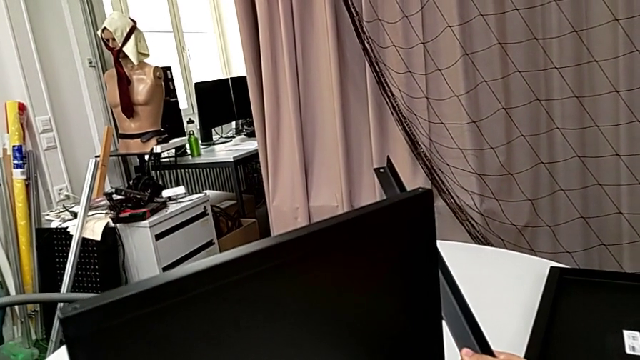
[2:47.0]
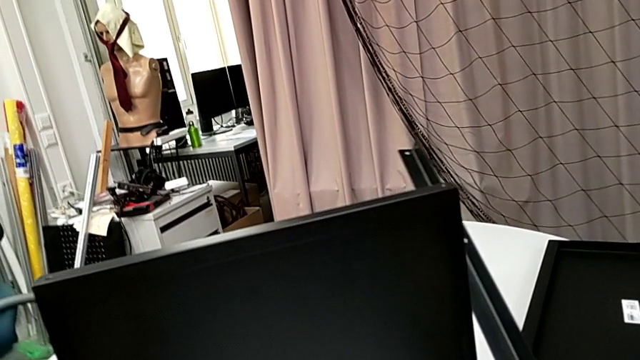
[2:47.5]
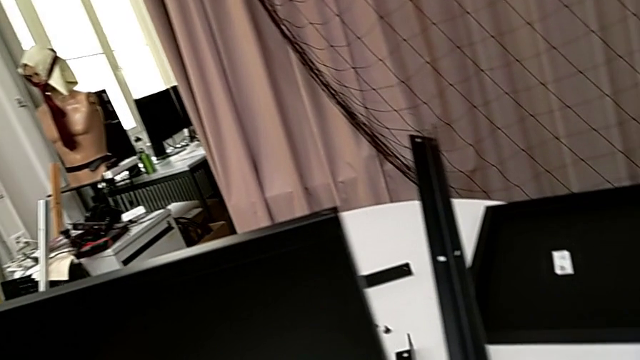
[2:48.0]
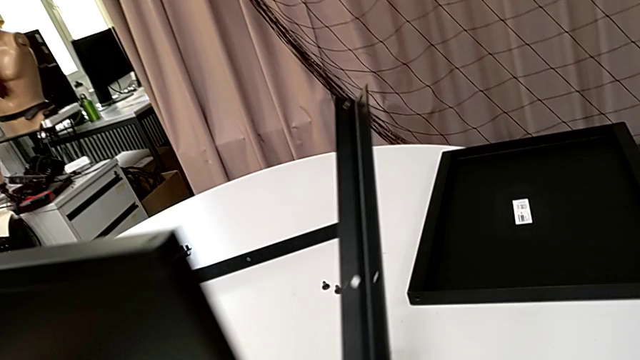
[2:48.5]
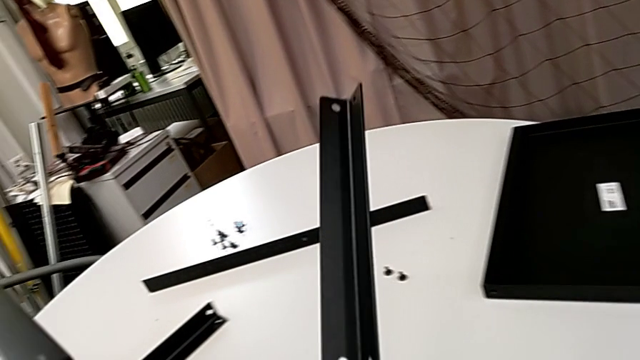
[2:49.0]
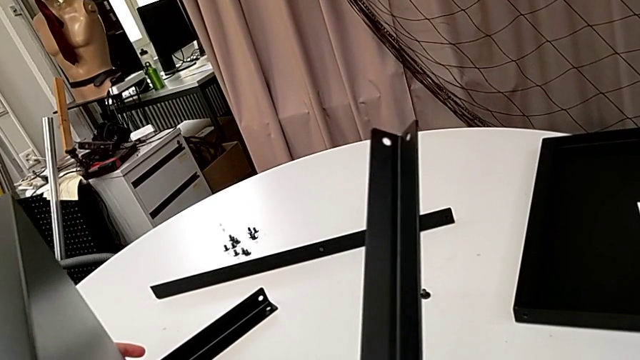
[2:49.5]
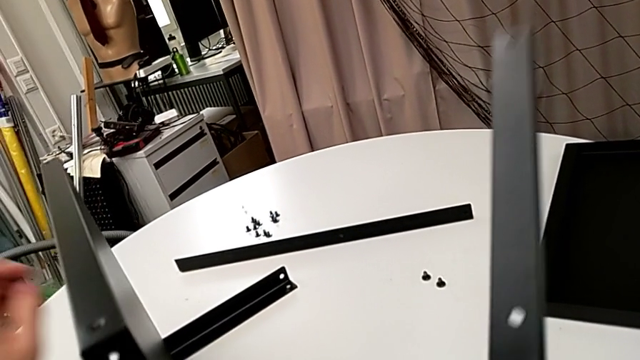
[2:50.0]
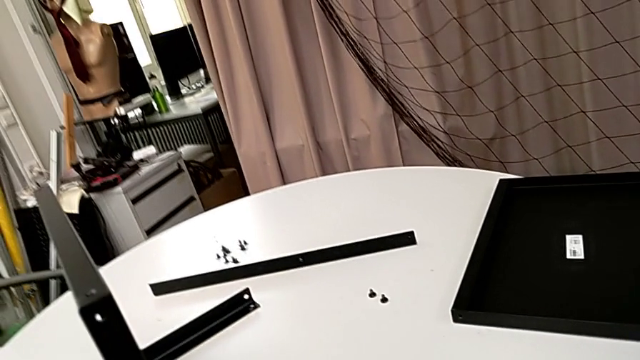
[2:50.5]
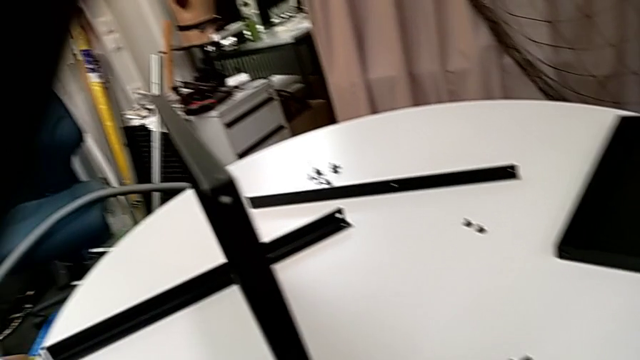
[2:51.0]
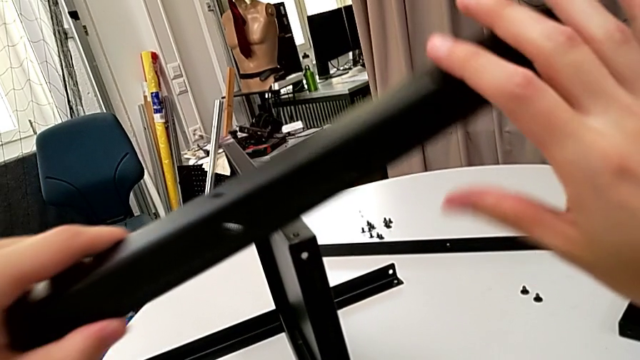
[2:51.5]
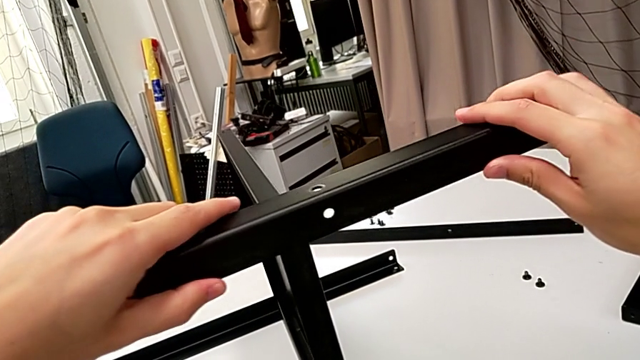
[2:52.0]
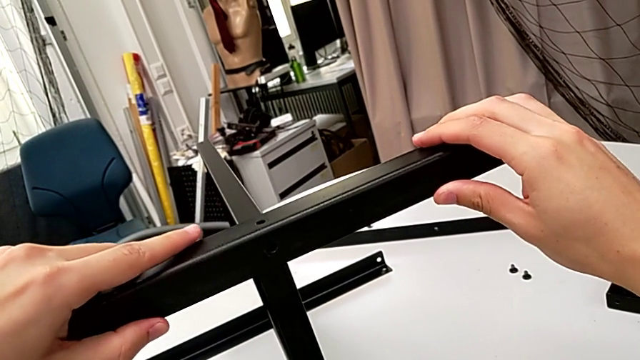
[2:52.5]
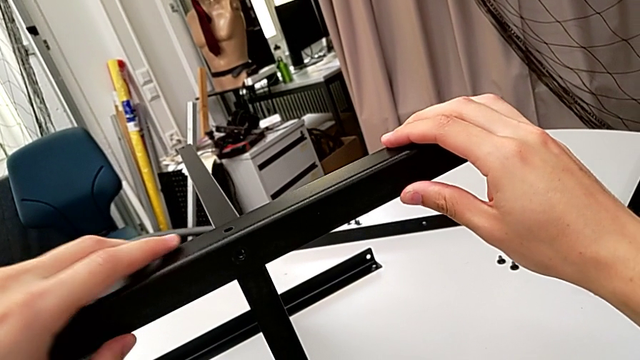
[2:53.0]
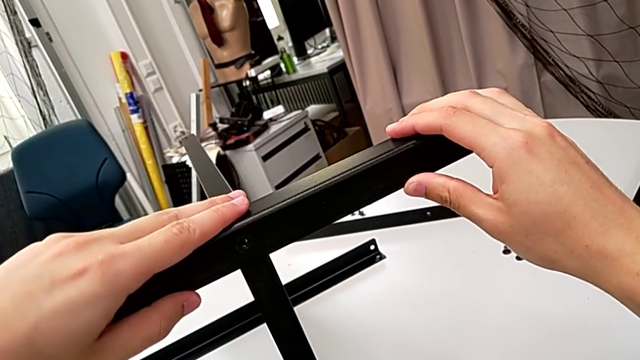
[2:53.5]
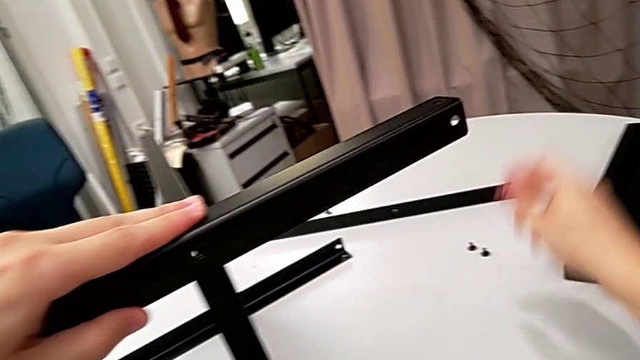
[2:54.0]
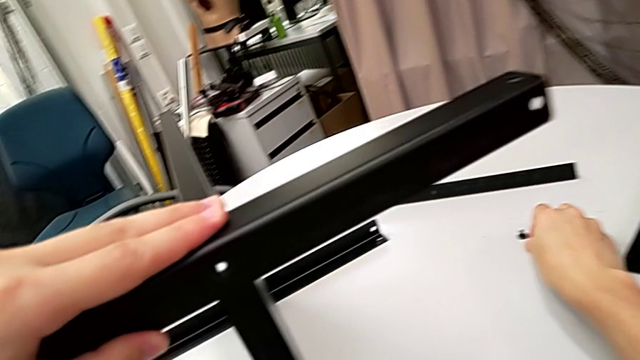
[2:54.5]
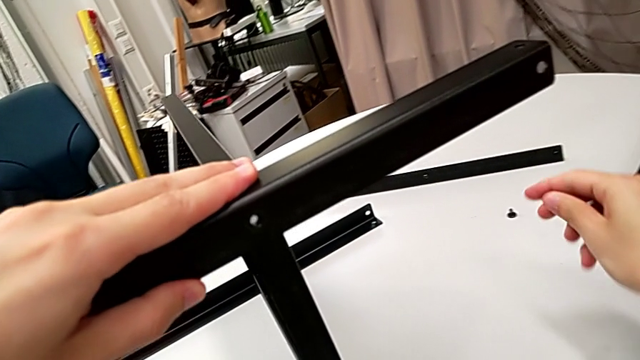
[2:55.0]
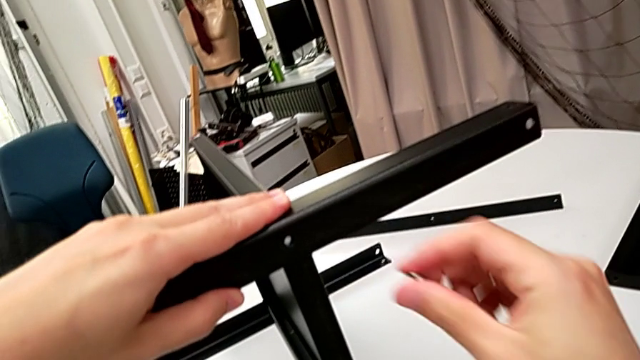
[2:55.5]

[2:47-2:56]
The camera wearer is screwing the third leg to the bottom tray. They rotate the nightstand, grab the leg, align it, grab the hex socket head and insert it.

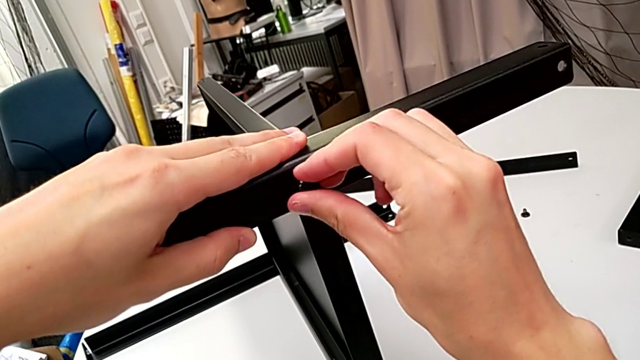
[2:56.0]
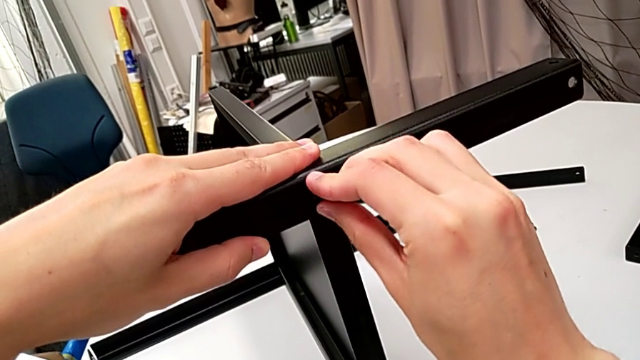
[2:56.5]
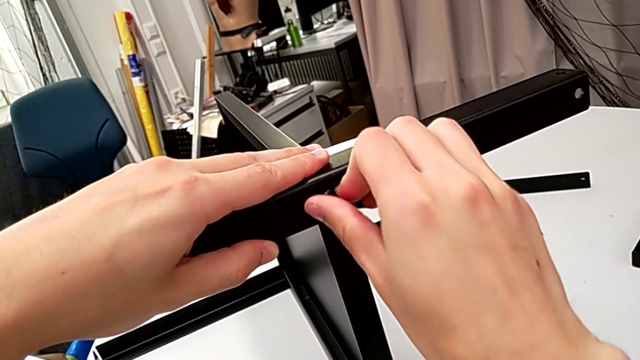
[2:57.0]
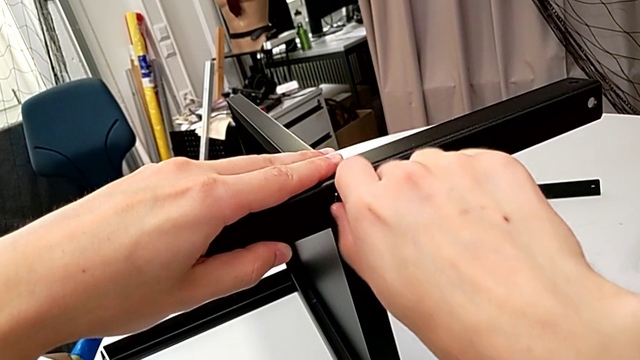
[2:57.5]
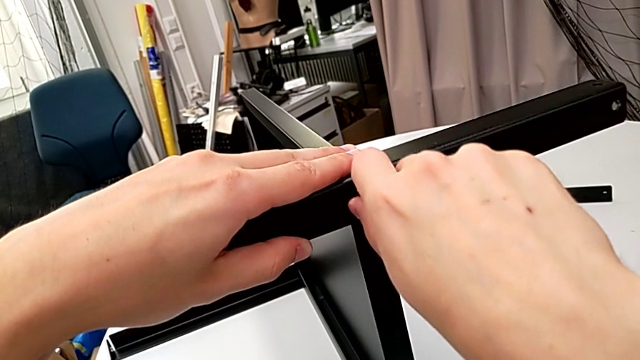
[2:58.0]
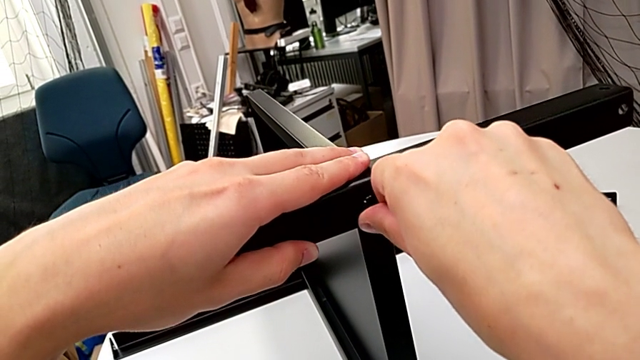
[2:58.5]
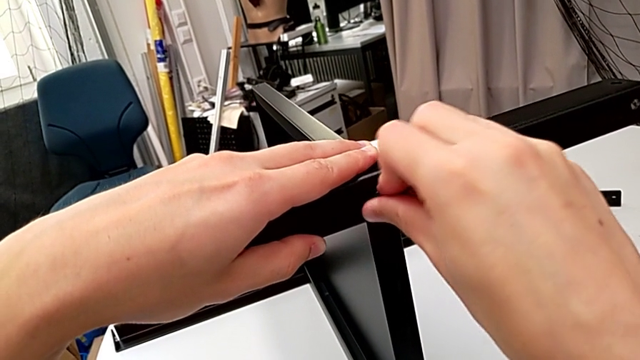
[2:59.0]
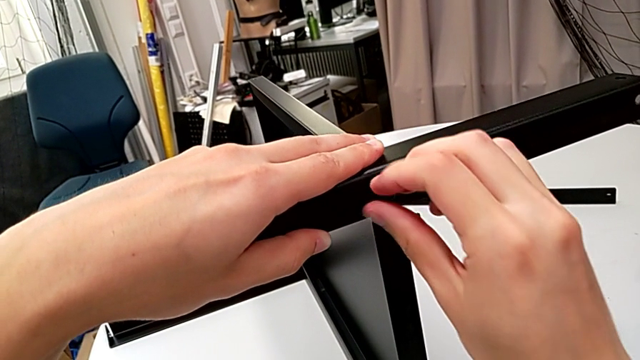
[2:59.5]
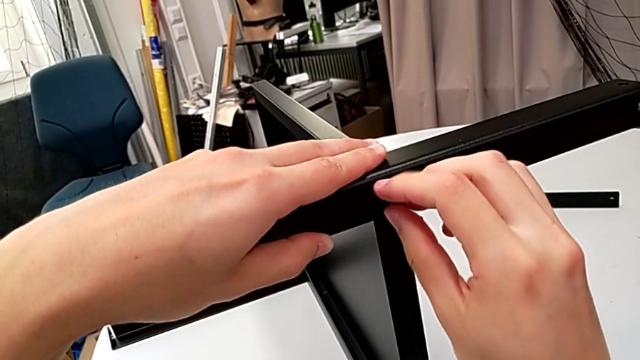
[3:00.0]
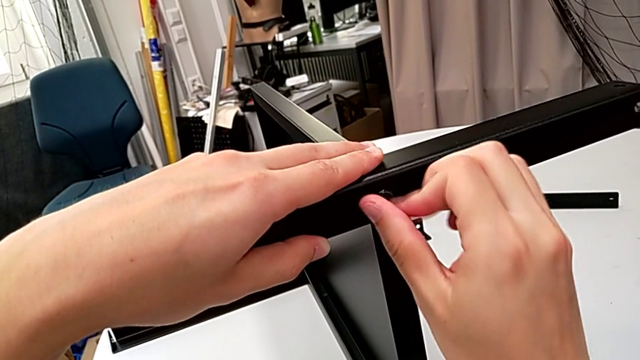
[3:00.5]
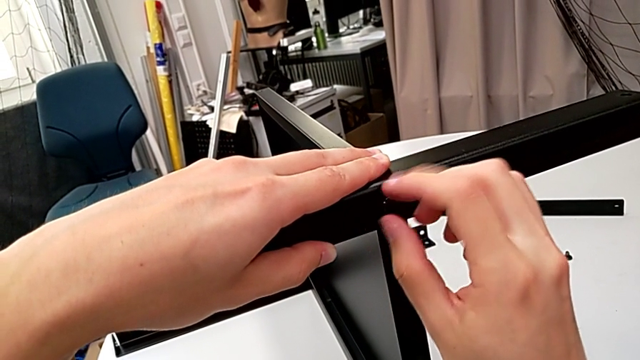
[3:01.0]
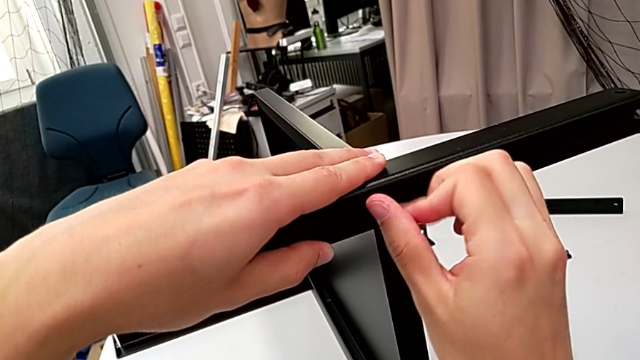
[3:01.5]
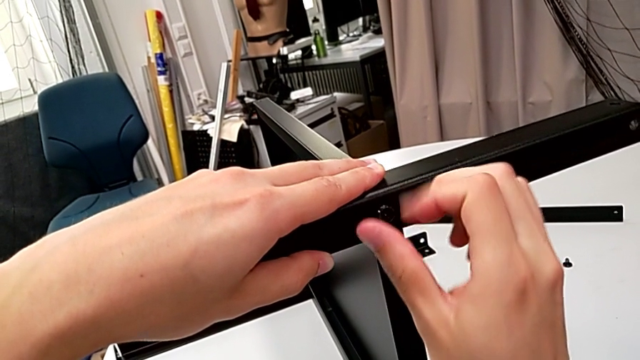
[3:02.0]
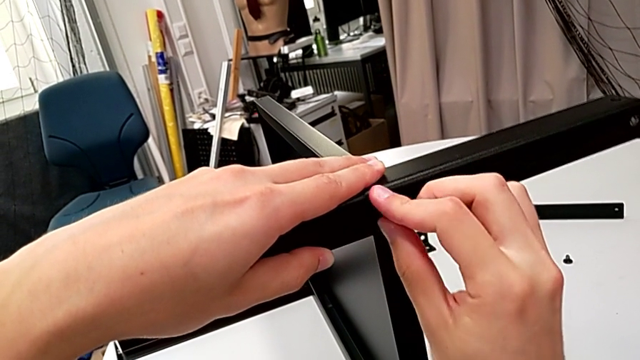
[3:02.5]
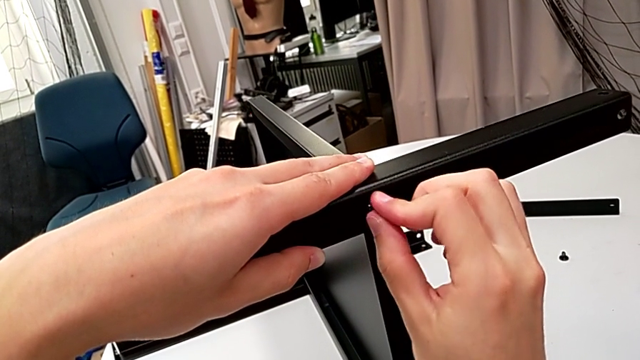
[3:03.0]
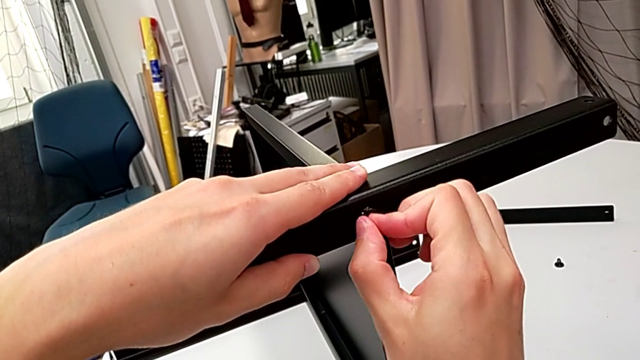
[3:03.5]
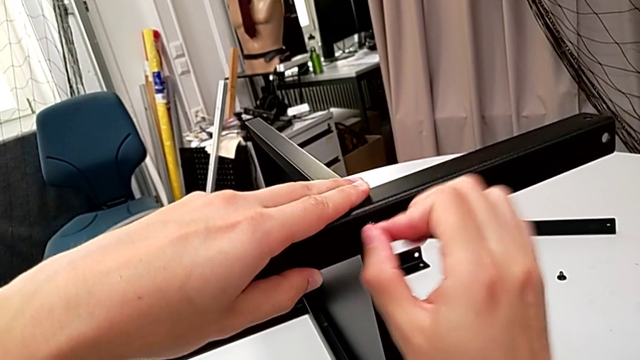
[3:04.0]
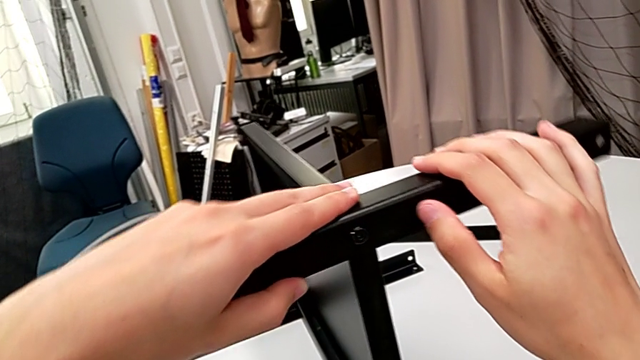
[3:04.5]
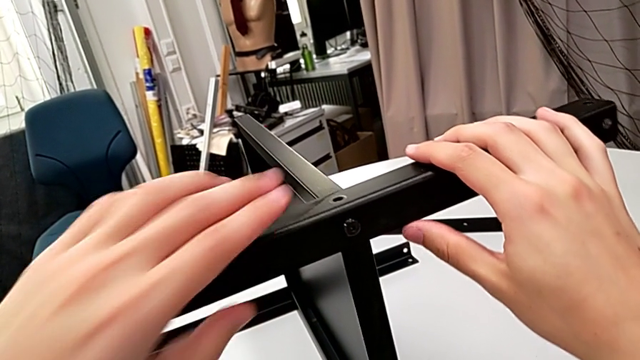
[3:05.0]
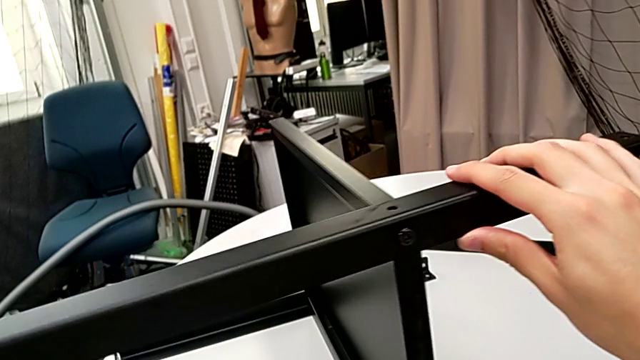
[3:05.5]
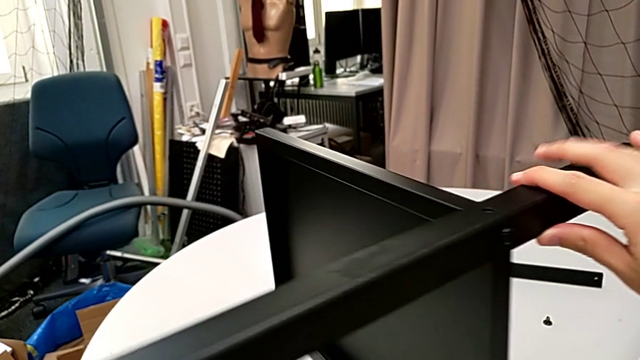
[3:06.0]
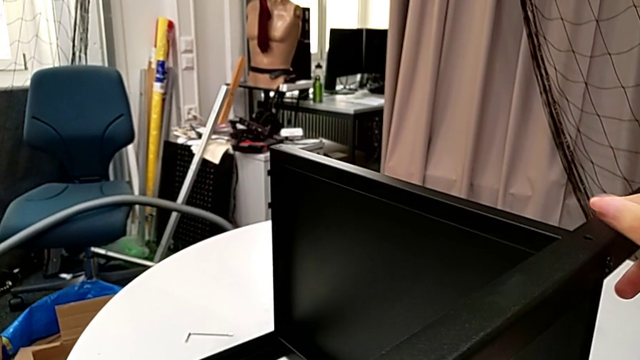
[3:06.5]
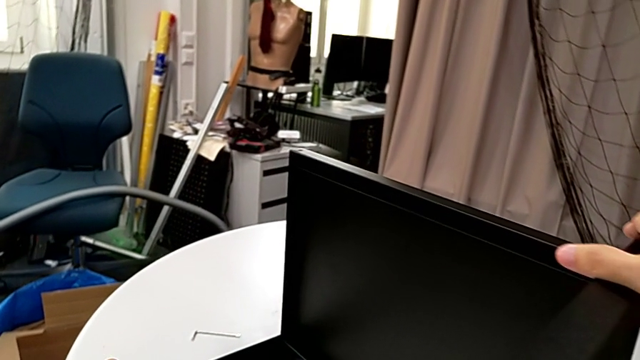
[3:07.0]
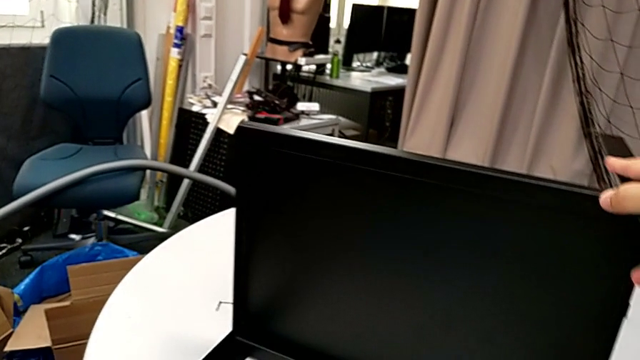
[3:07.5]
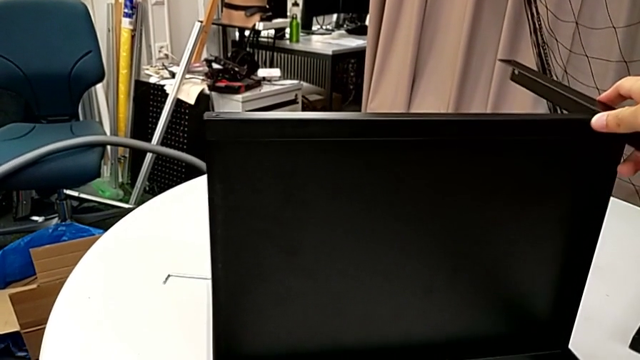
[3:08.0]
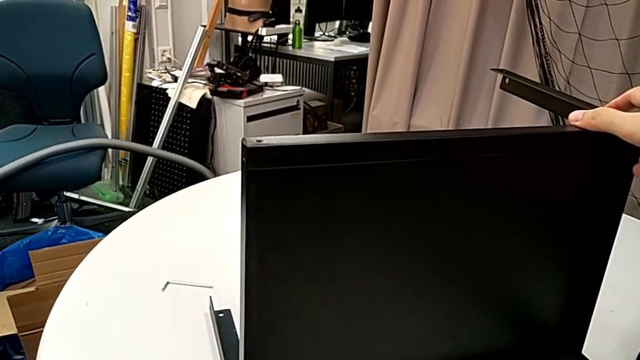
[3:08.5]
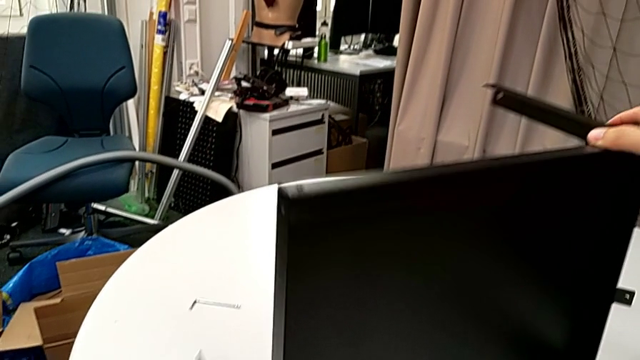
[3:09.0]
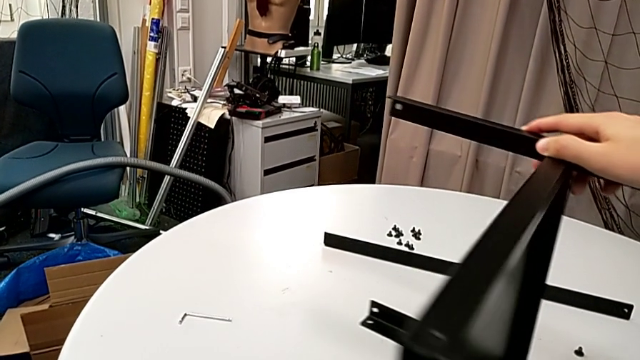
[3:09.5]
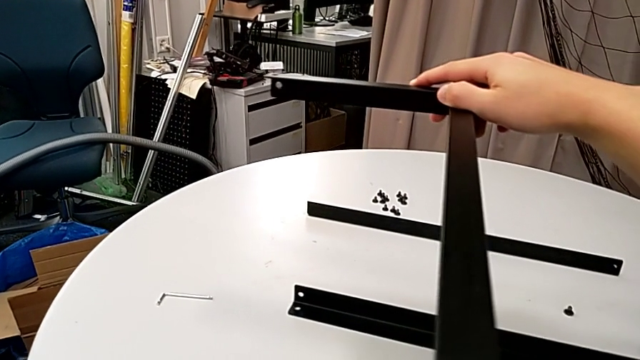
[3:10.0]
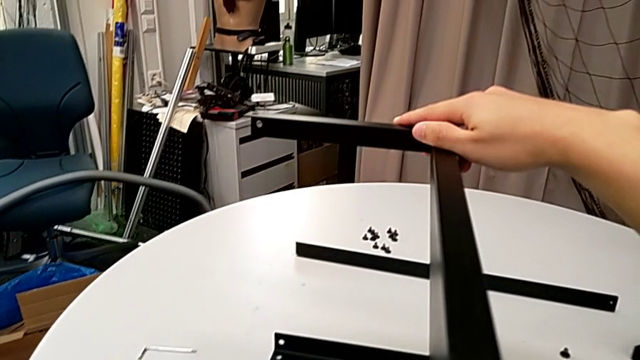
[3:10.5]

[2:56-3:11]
The camera wearer is screwing the third leg to the bottom tray. They screw the hex socket head, inspect the leg and rotate the nightstand.
